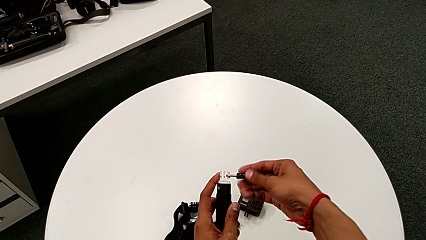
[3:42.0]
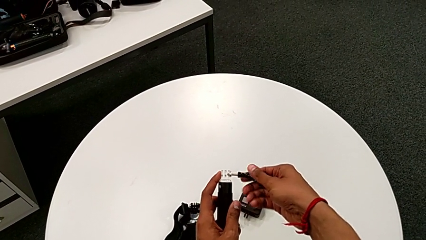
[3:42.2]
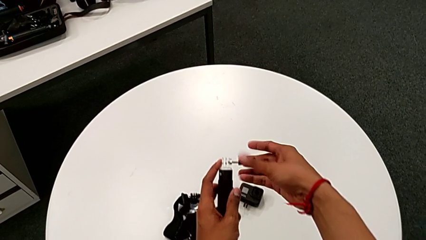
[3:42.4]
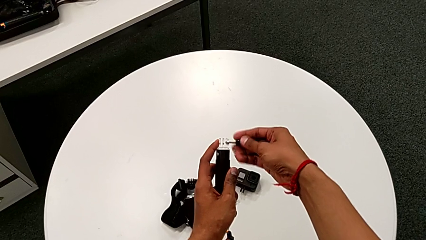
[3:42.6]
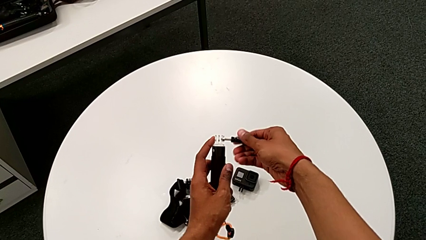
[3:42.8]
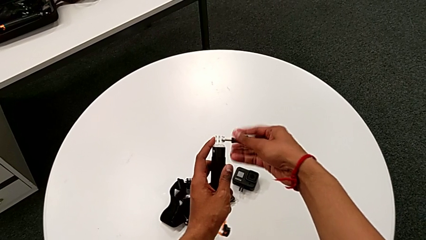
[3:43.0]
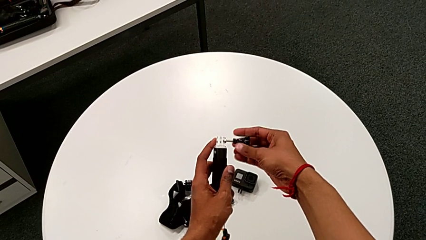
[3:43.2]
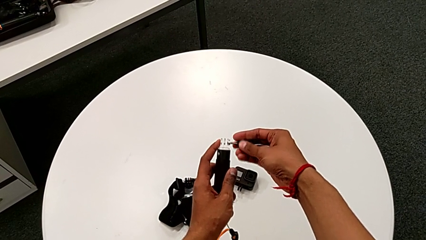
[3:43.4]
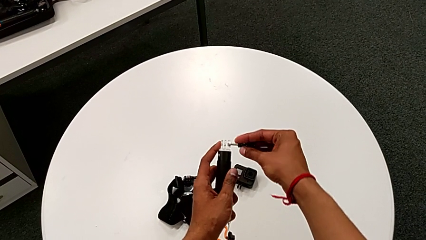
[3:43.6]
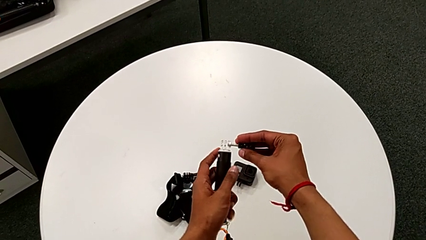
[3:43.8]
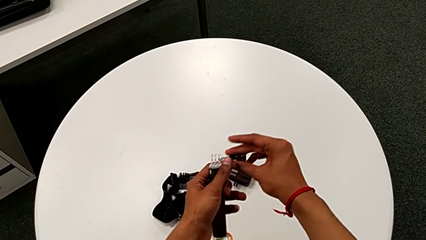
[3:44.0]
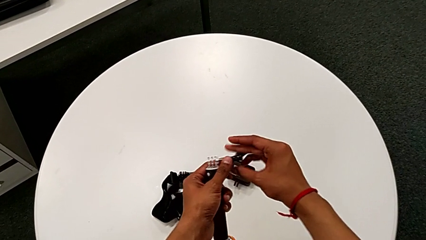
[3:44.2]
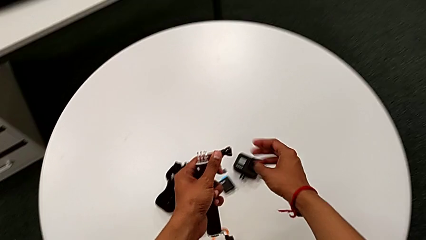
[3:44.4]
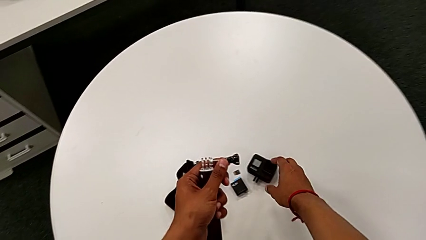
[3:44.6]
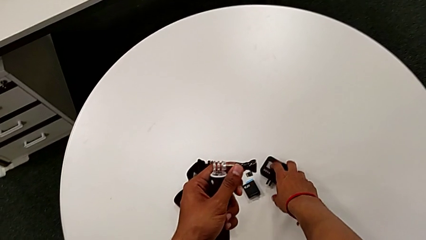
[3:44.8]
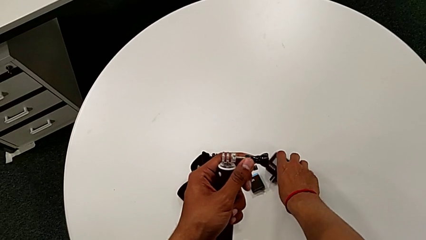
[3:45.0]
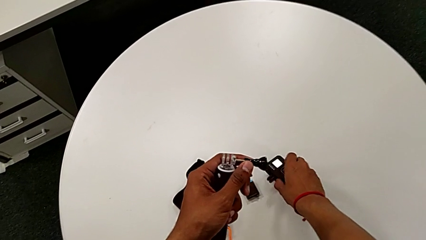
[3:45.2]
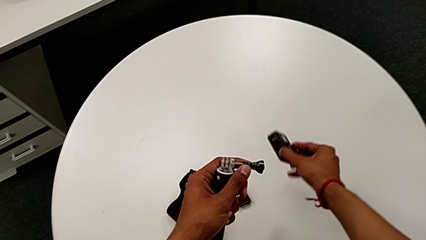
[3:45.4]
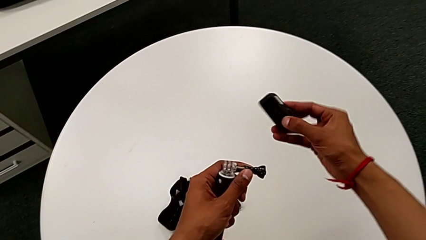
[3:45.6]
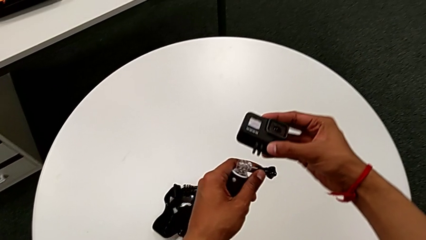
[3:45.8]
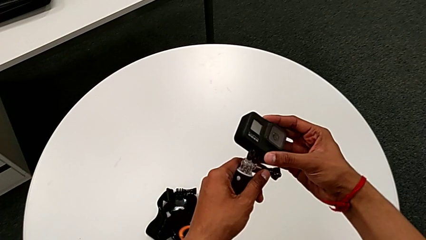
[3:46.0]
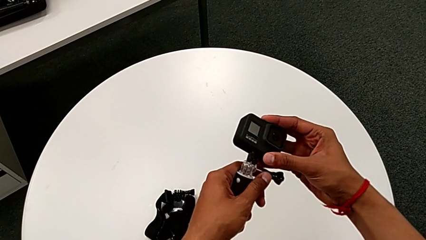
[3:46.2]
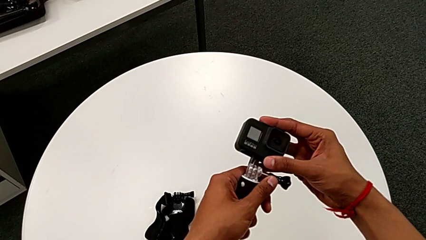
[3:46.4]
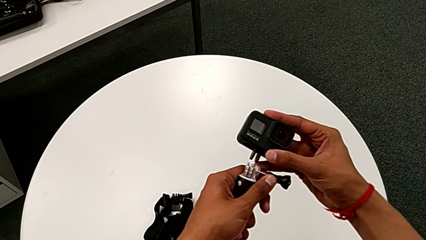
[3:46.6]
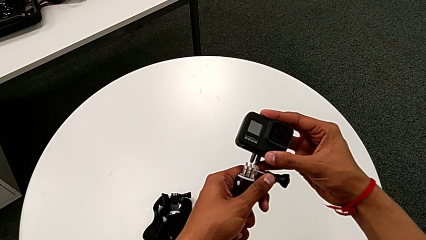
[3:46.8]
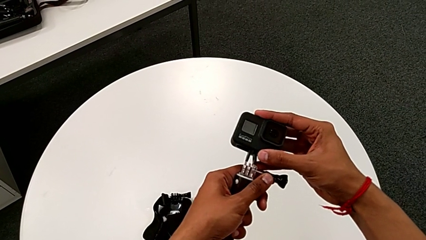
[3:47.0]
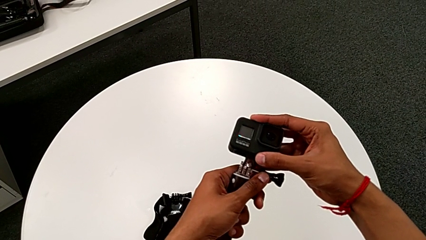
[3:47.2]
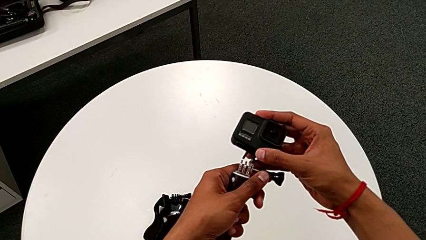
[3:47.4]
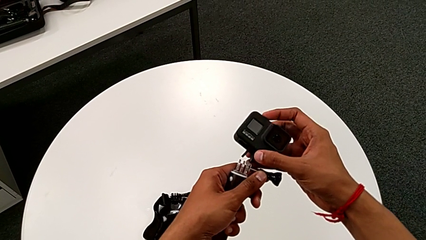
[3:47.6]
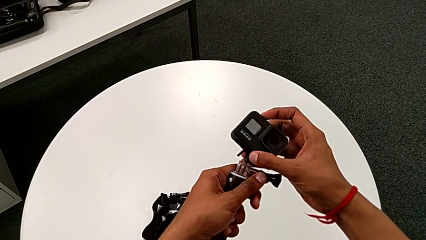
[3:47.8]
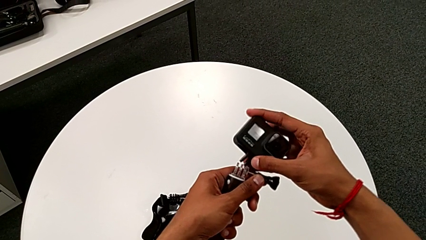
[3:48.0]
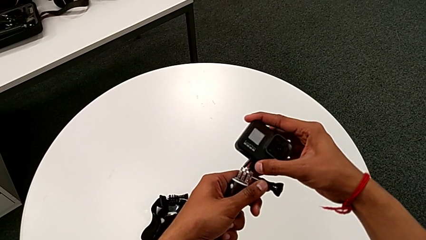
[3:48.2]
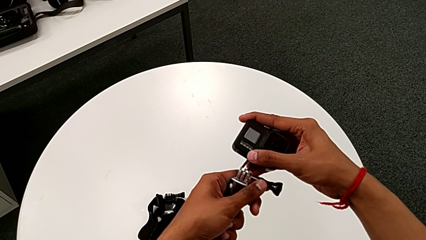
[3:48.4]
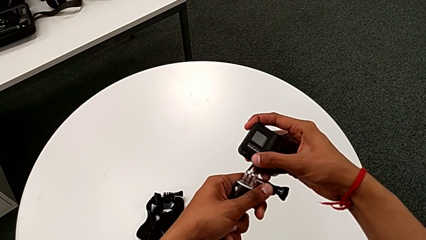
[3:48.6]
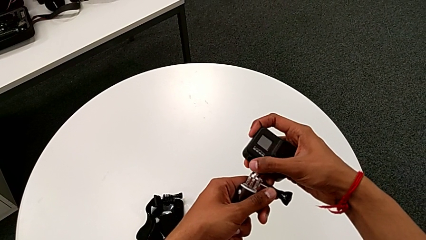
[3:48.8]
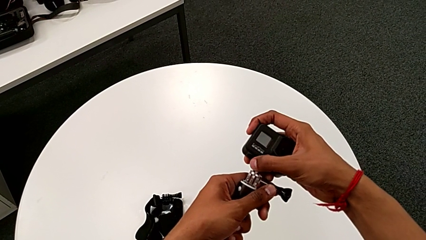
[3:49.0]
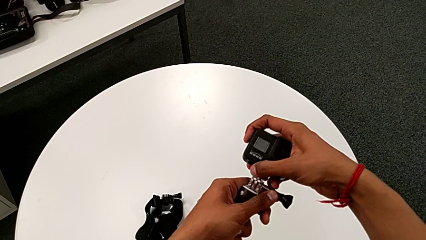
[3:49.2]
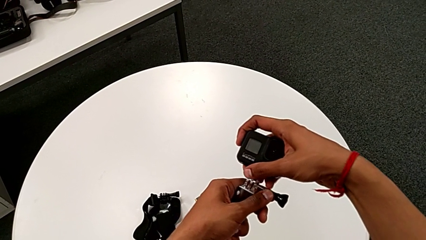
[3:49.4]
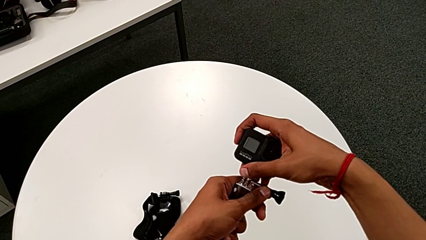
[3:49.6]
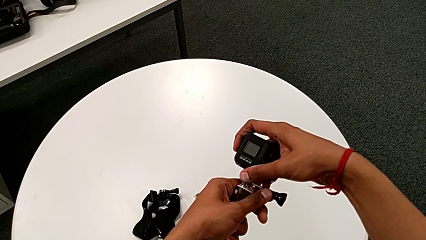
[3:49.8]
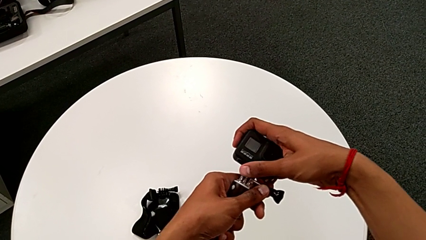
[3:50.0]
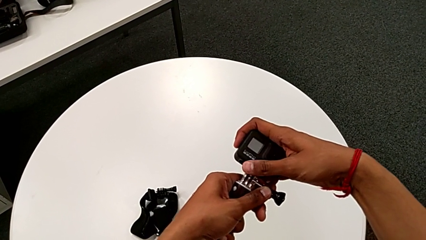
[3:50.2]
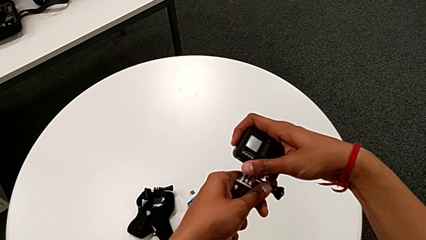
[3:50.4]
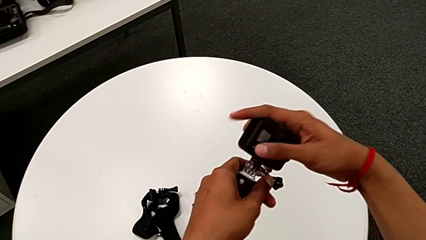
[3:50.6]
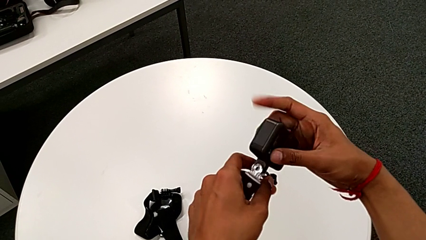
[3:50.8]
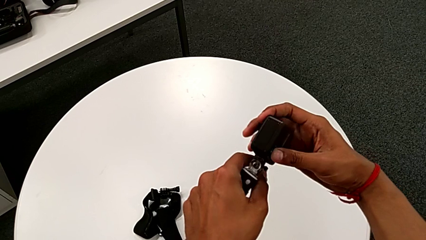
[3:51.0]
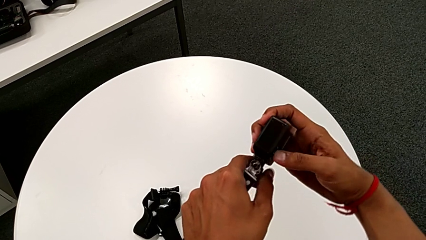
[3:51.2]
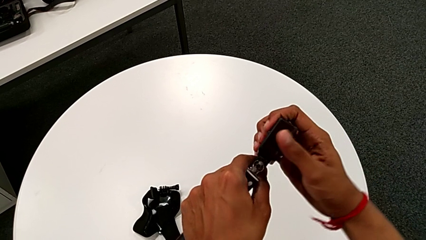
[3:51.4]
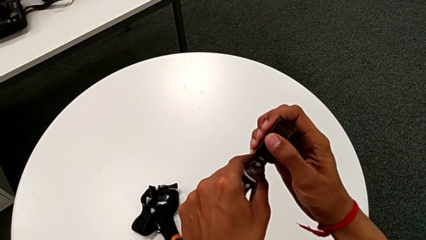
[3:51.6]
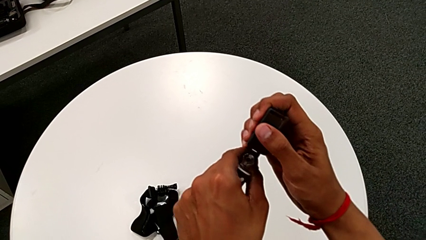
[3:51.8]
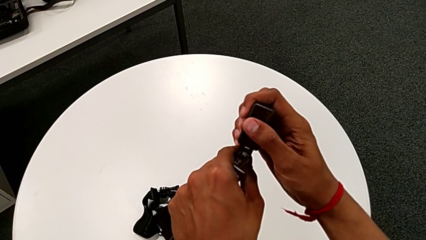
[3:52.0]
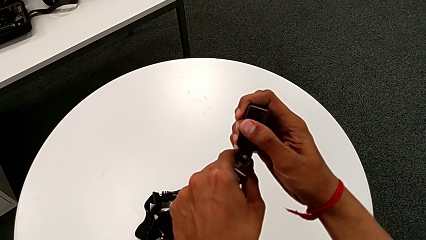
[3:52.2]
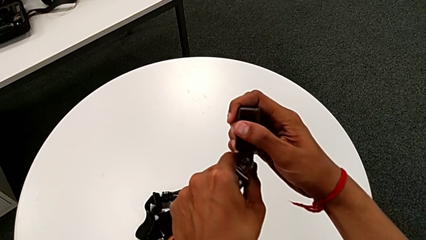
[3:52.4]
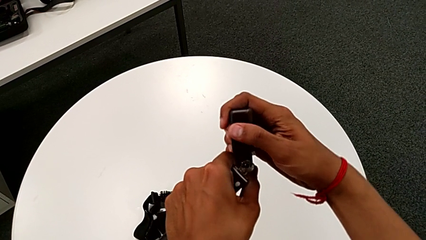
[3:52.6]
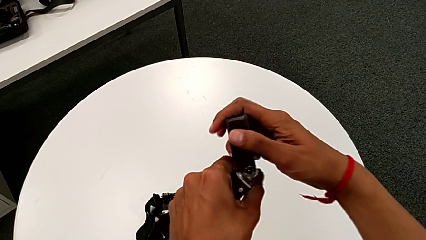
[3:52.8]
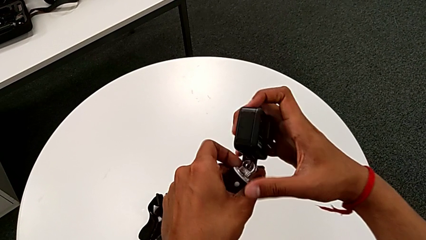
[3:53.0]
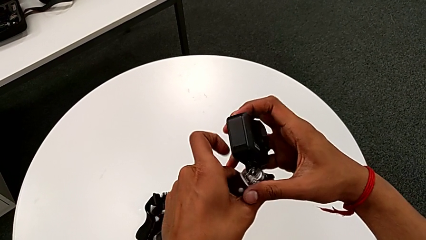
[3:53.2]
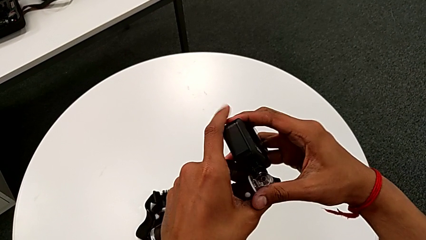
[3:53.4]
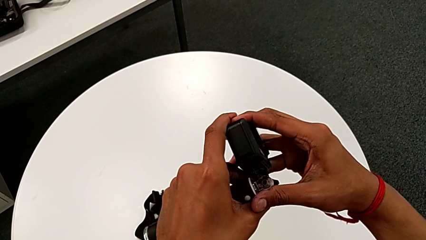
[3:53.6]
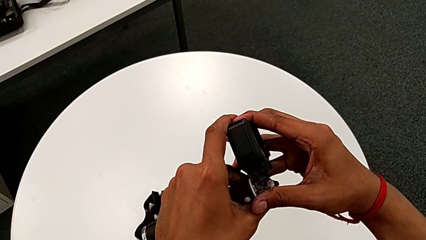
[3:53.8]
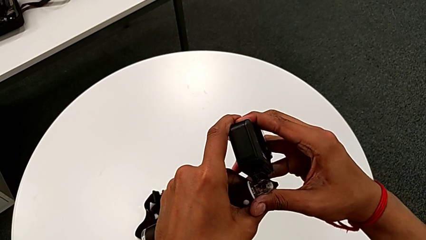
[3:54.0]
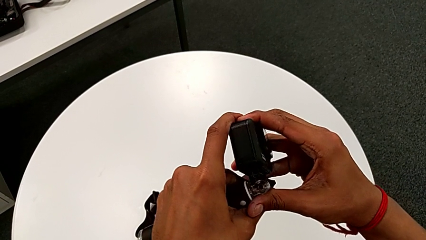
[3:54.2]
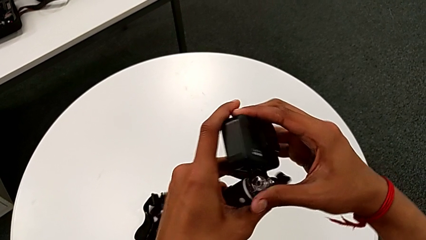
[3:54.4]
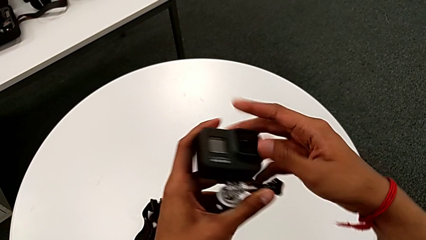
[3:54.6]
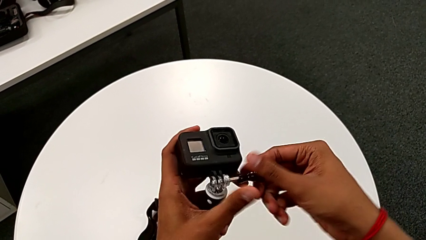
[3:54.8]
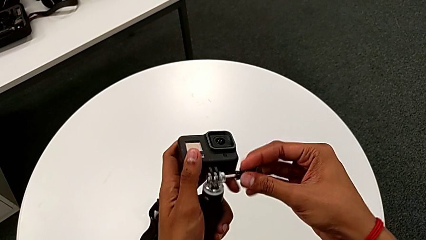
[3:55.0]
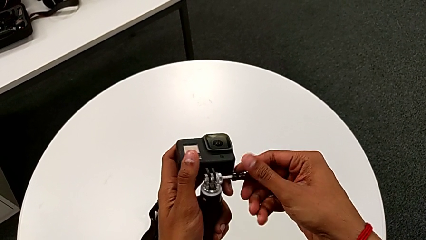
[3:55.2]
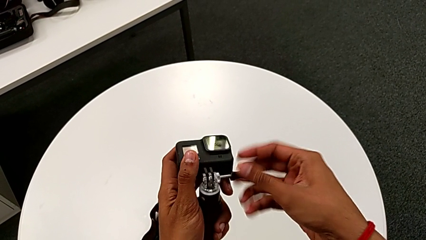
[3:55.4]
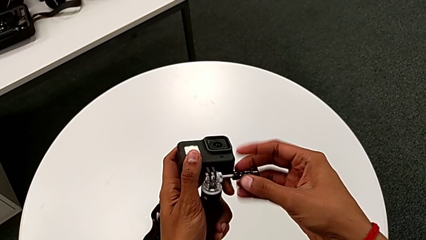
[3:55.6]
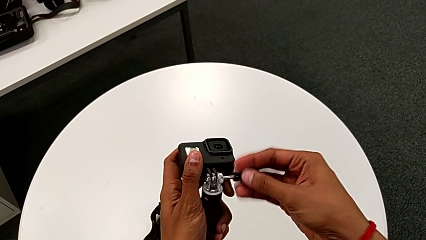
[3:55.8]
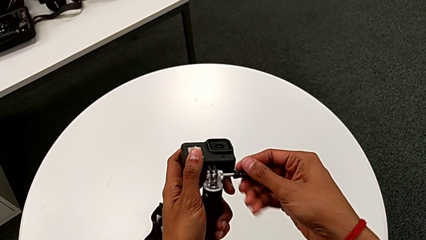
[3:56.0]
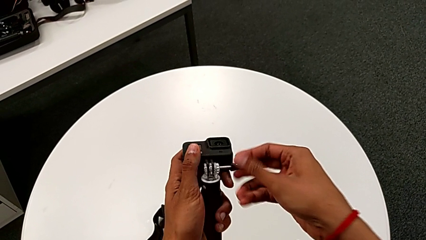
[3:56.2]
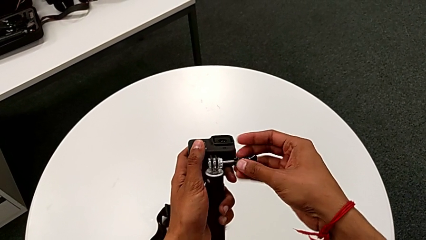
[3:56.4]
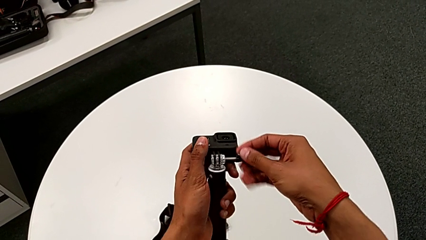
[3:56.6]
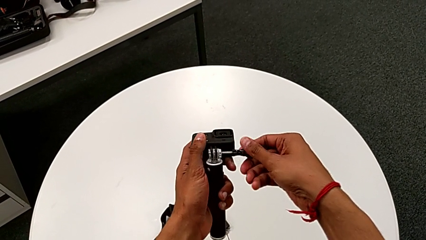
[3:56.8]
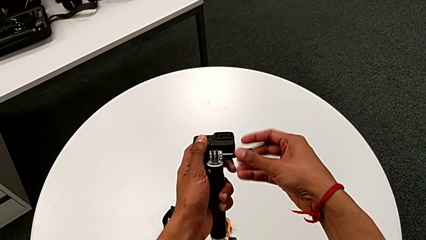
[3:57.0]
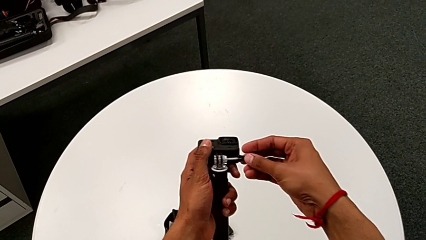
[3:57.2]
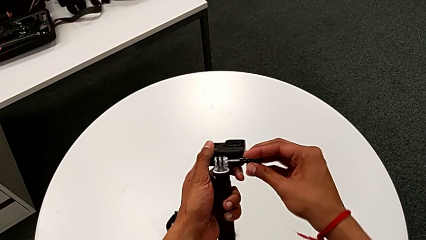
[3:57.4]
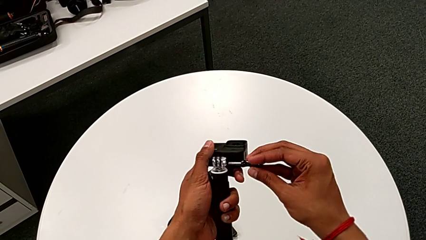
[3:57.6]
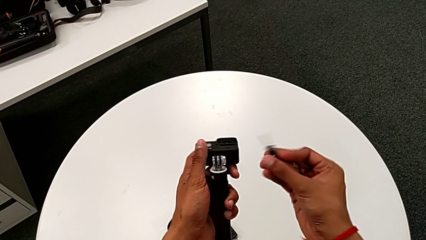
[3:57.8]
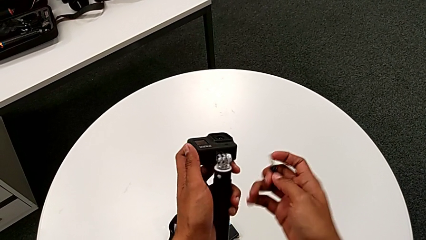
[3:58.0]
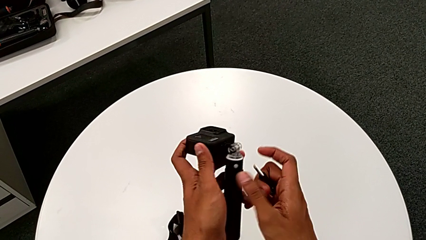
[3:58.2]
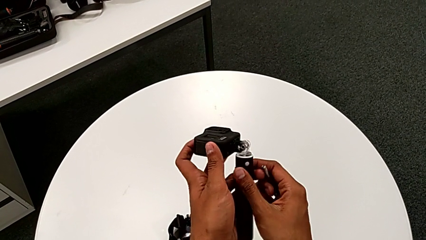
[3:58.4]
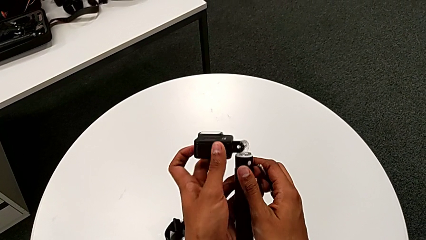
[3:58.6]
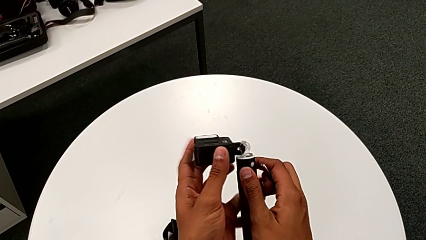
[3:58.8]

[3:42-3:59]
The camera wearer is attaching the handheld grip to the GoPro. They unscrew the screw, lift the GoPro, assemble it, wrongly insert the screw and withdraw it.
